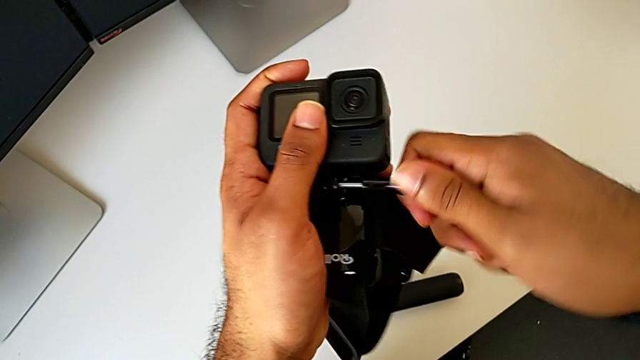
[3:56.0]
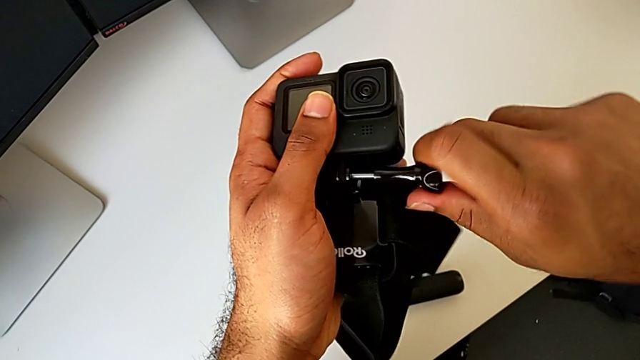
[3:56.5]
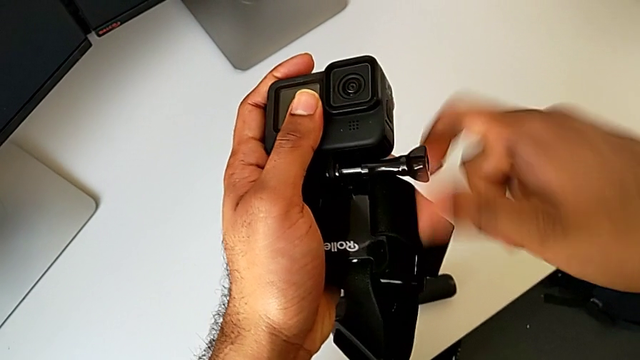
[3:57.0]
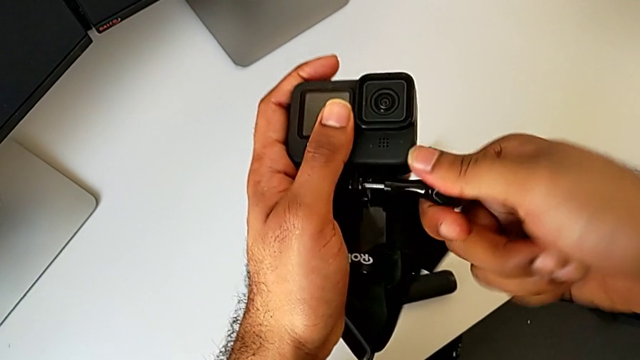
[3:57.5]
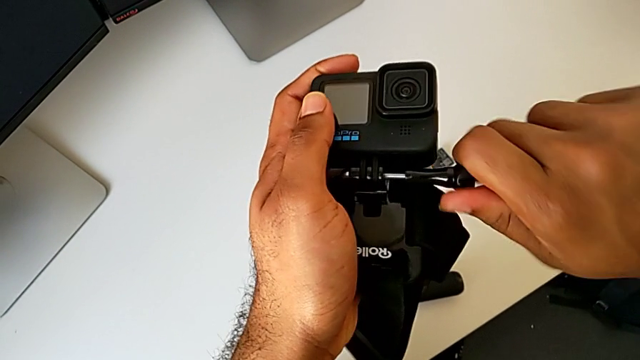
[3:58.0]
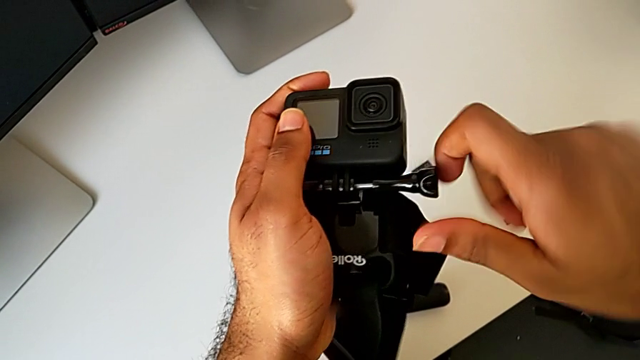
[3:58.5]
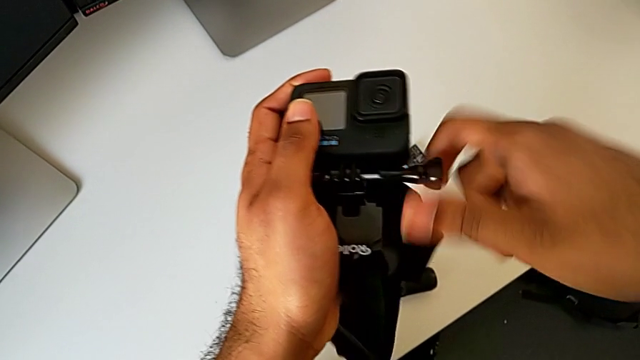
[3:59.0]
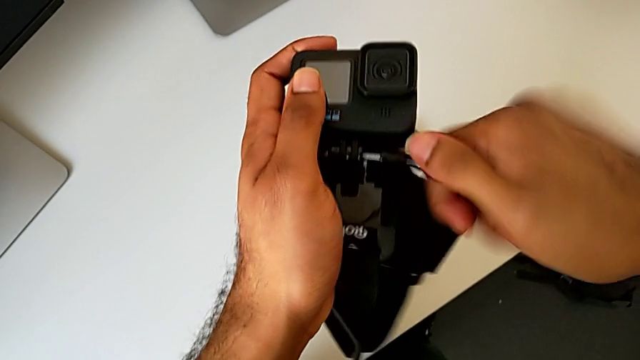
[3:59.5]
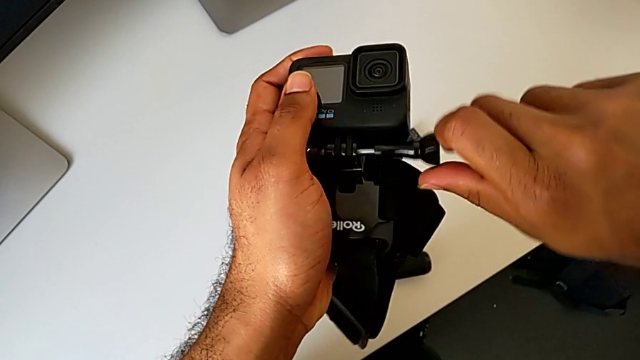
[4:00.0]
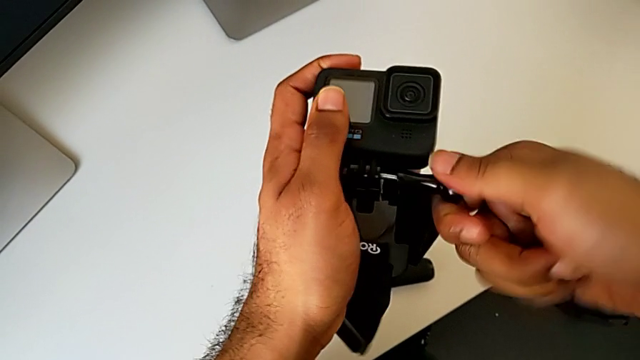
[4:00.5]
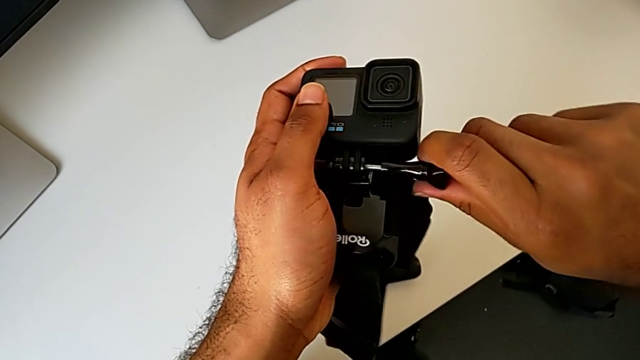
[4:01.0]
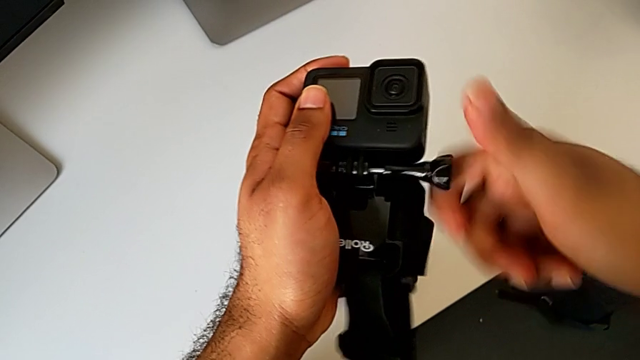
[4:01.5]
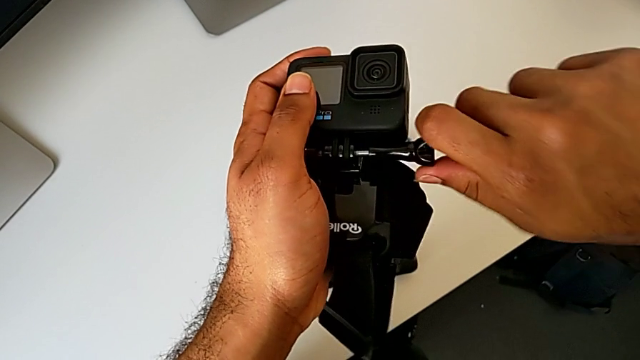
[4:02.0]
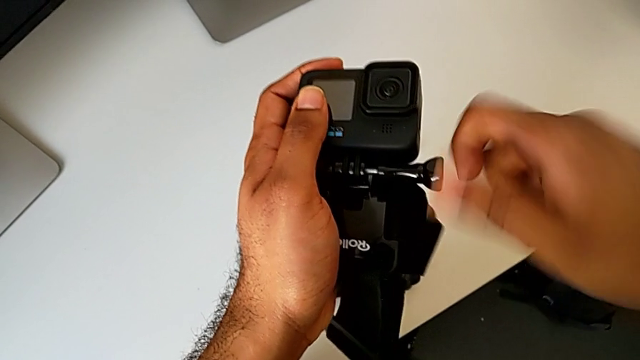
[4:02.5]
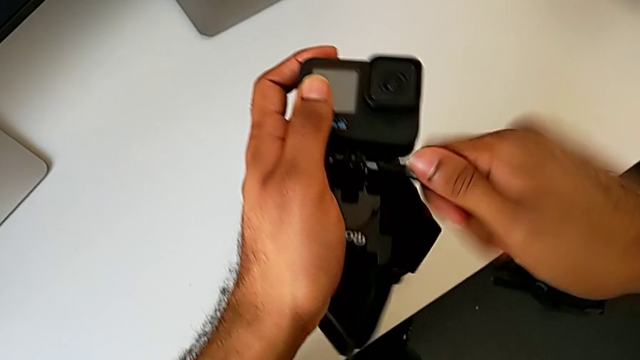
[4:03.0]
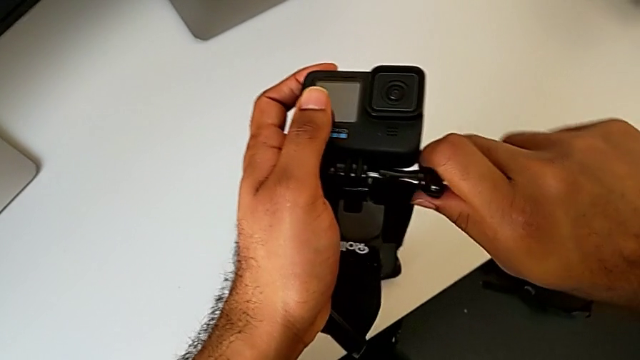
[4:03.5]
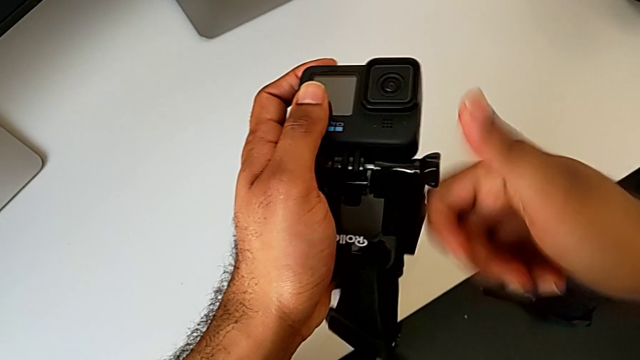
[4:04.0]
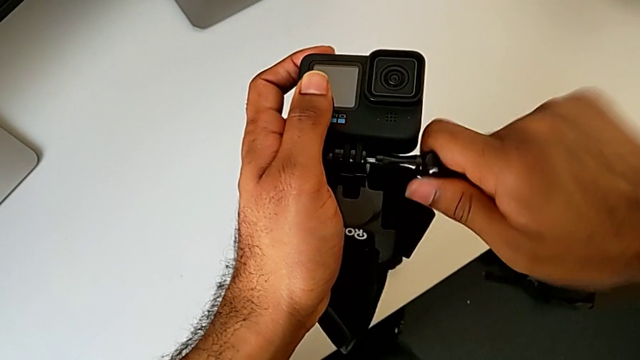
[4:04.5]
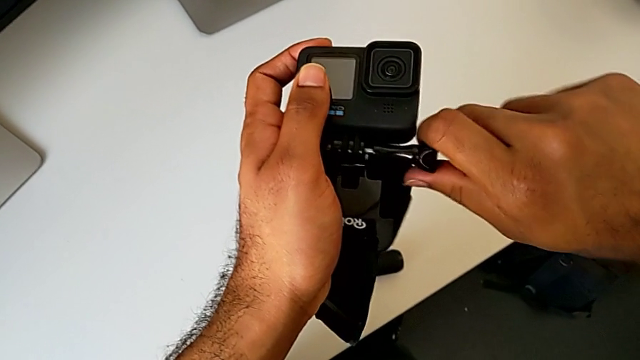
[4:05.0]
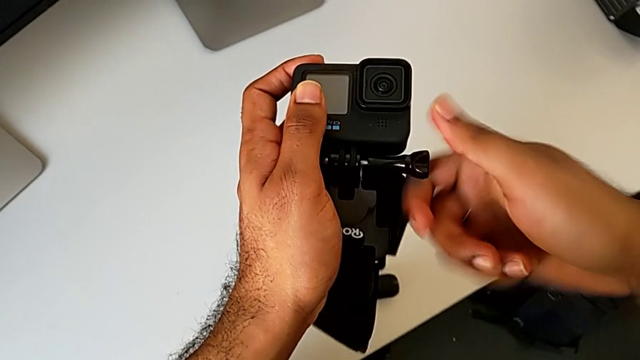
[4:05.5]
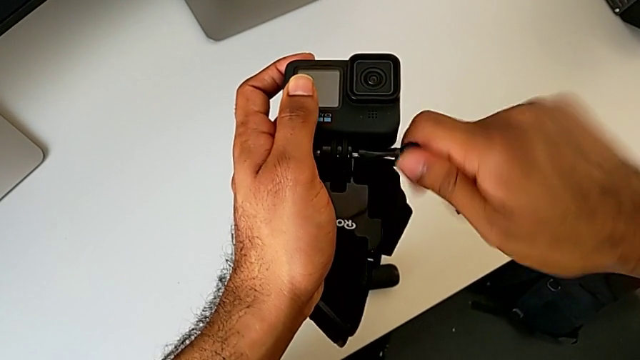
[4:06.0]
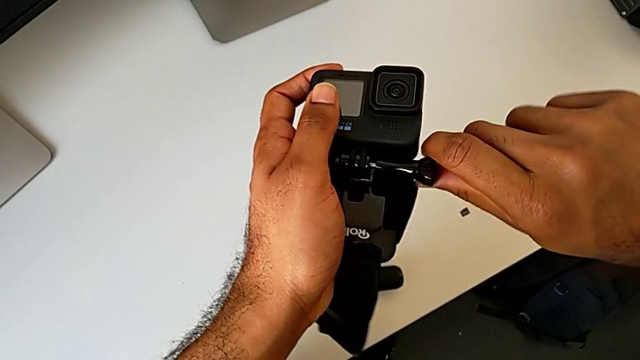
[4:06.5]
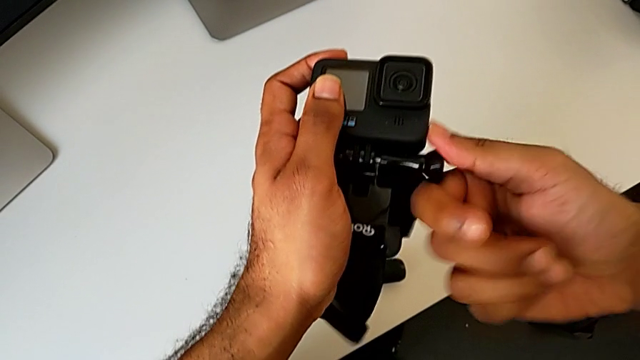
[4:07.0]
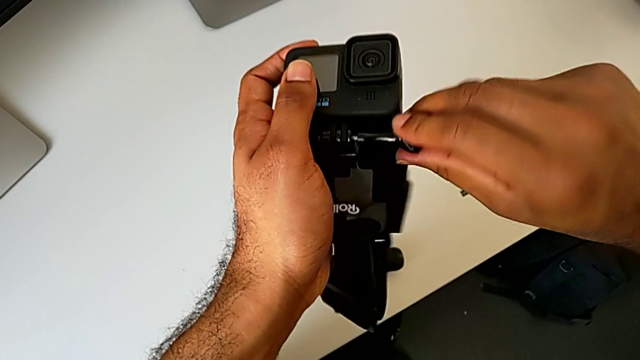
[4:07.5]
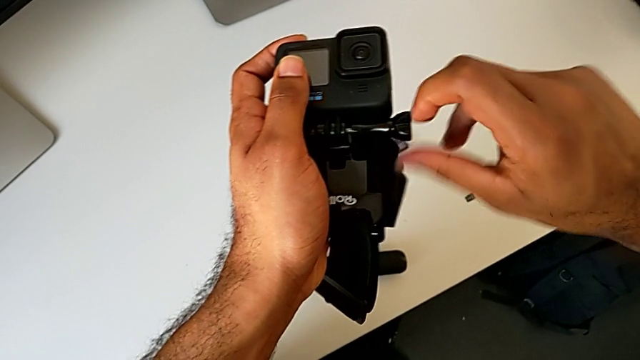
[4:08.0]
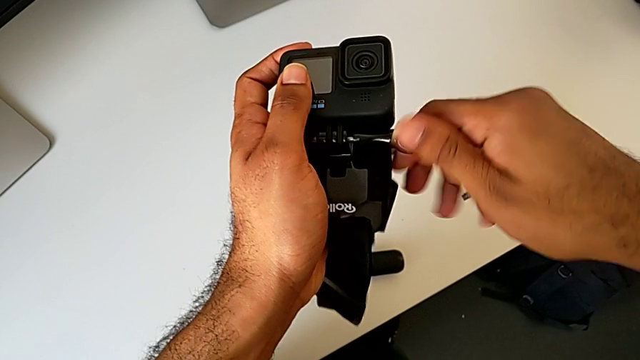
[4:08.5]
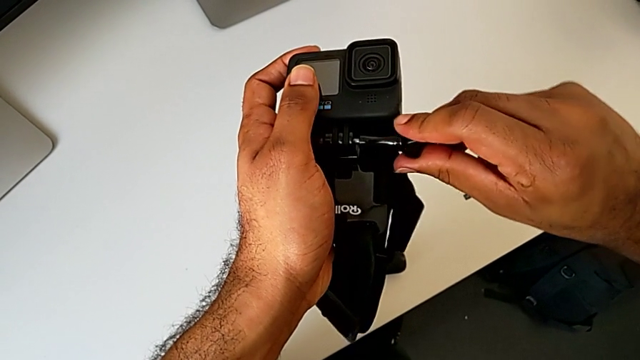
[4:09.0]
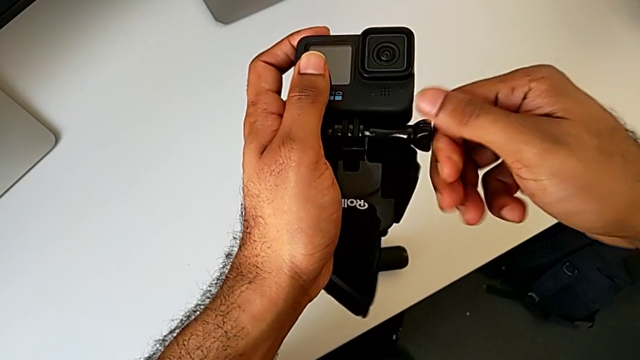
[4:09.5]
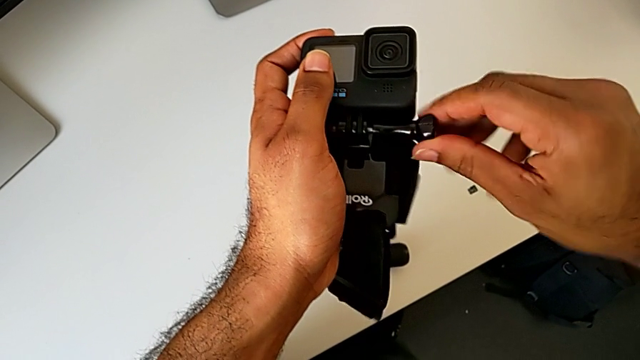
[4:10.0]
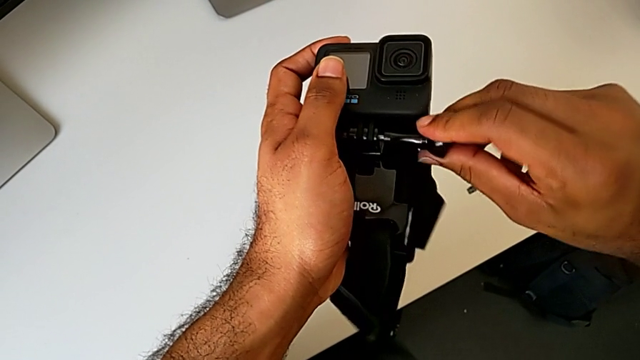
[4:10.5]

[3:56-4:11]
The camera wearer is assembling the GoPro onto the strap. They keep screwing the screw and begin to screw it.

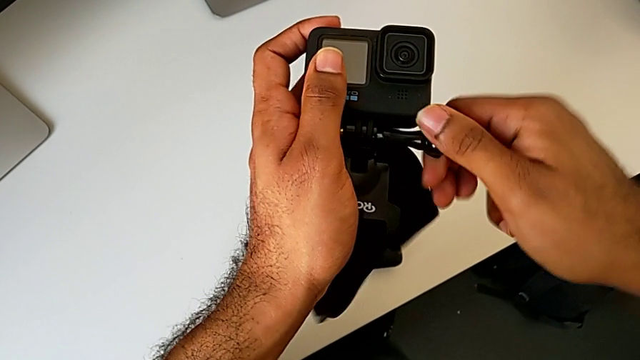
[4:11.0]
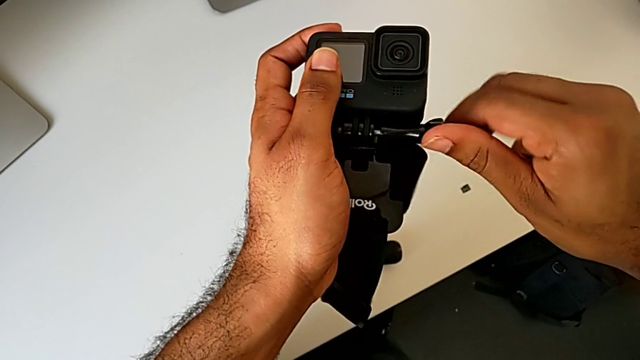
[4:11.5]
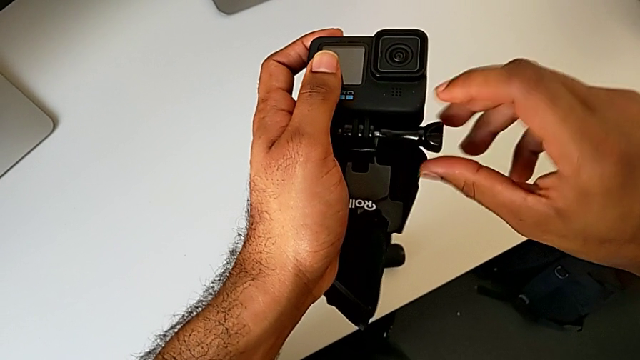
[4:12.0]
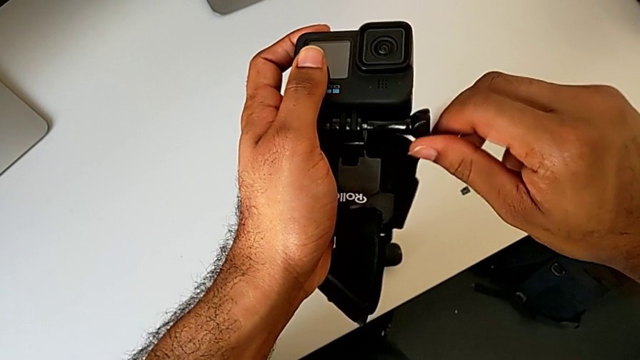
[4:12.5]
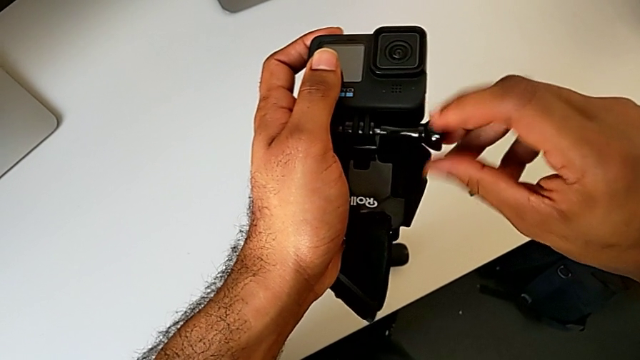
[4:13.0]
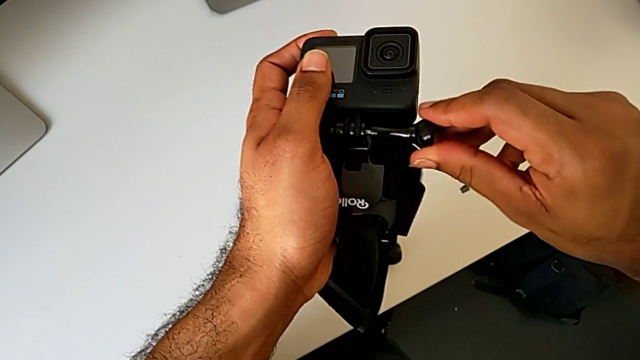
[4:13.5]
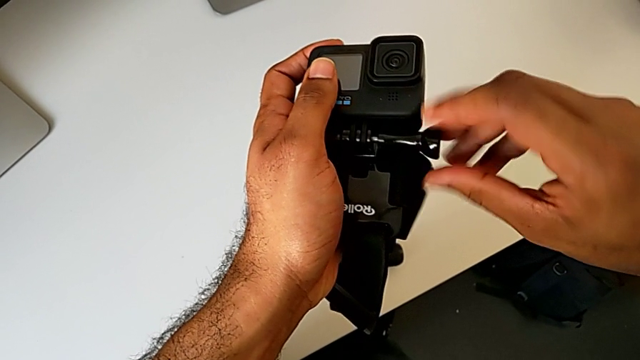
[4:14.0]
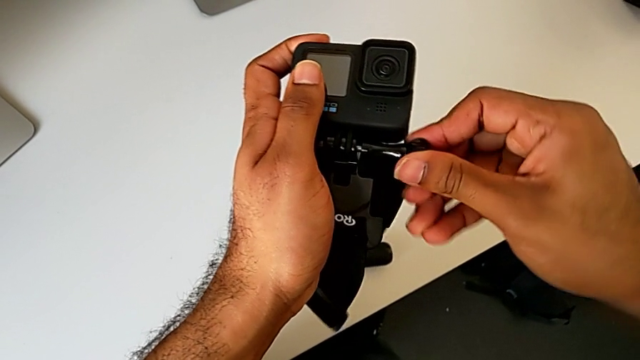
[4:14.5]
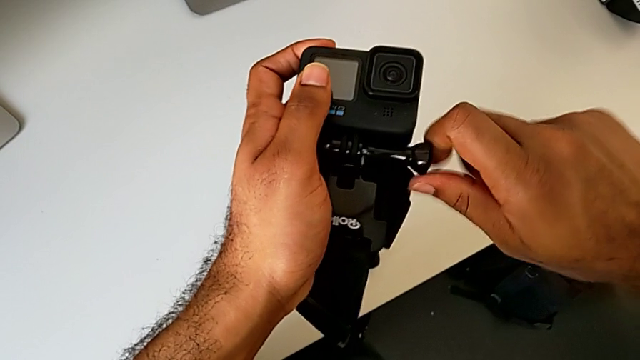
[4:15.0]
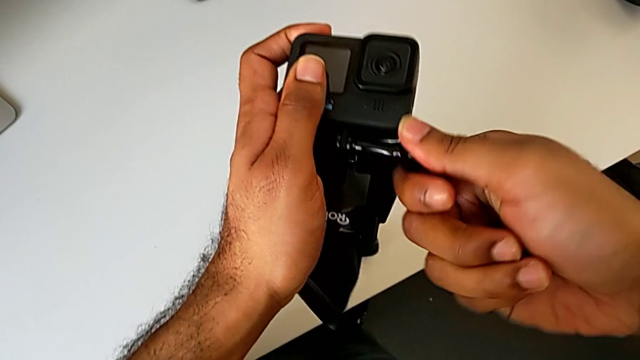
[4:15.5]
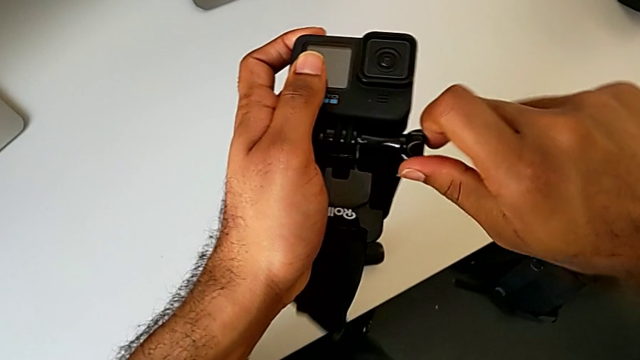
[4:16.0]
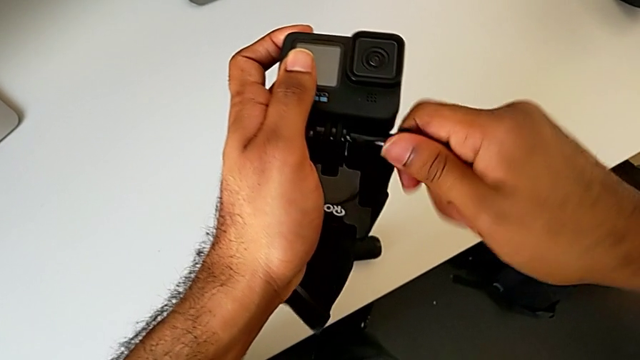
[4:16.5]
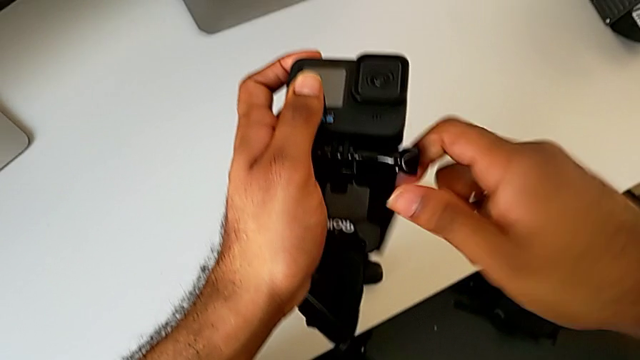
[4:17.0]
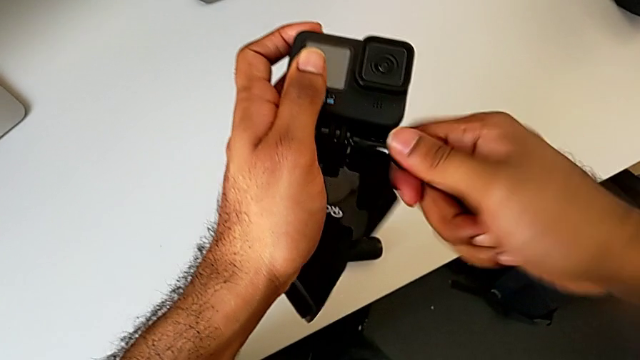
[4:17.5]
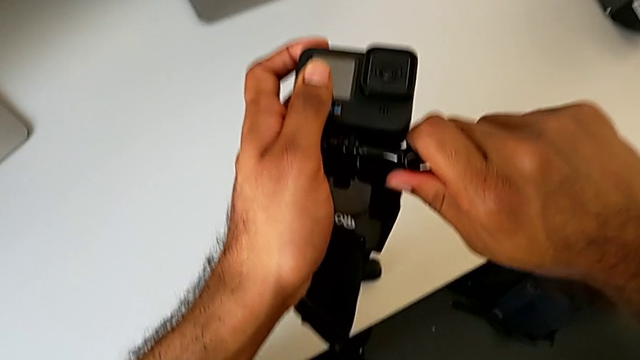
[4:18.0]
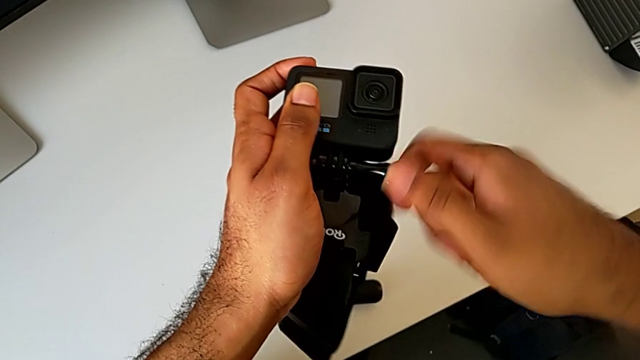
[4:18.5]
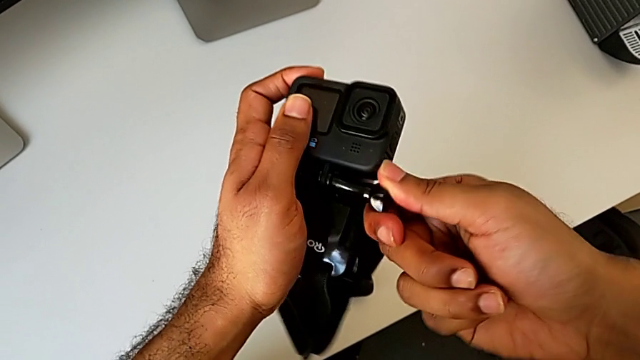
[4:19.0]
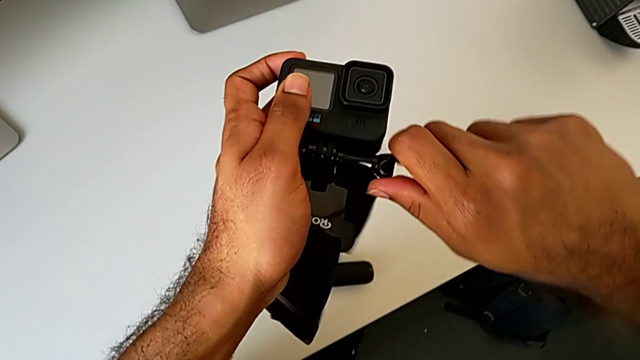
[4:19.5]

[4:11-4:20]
The camera wearer is assembling the GoPro onto the strap. They keep screwing the screw and begin to screw it.
